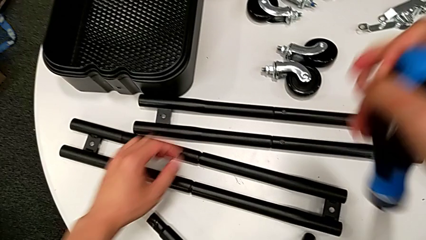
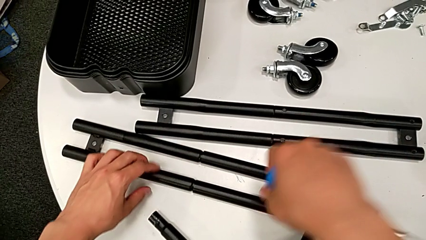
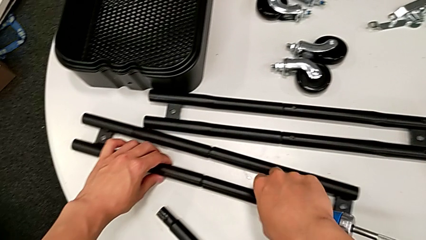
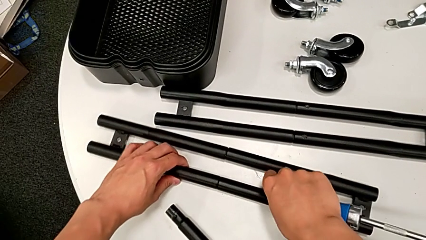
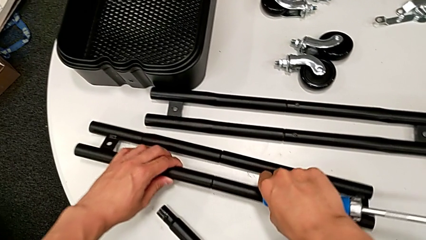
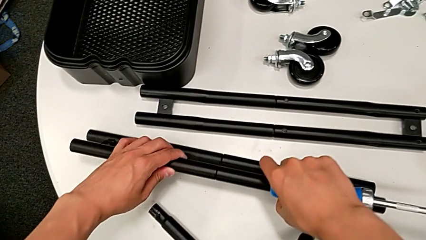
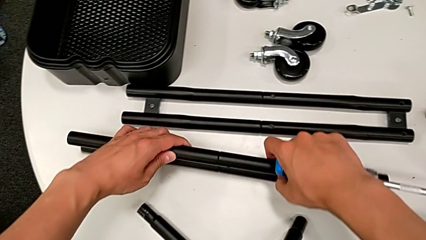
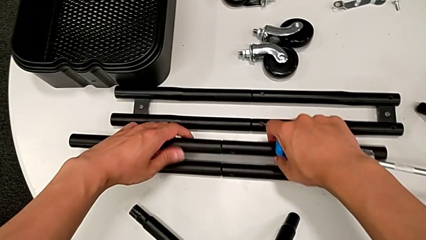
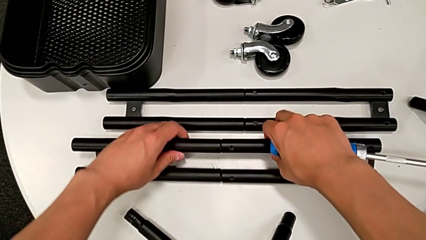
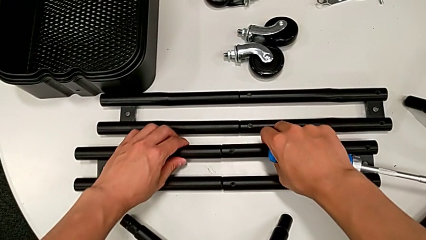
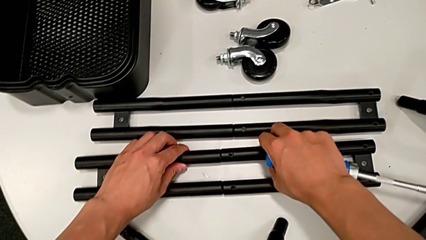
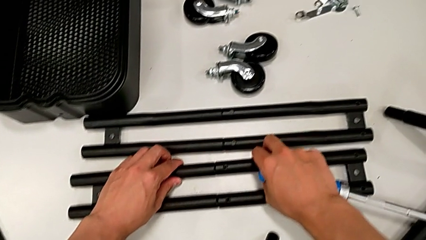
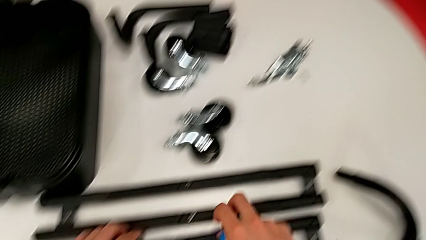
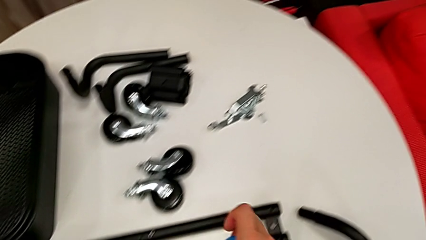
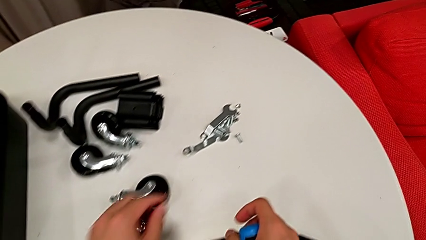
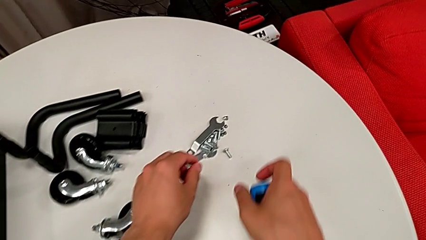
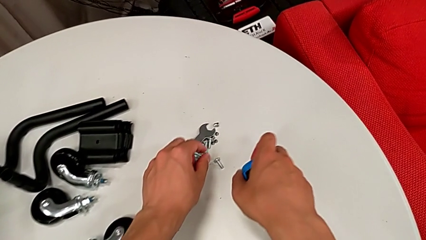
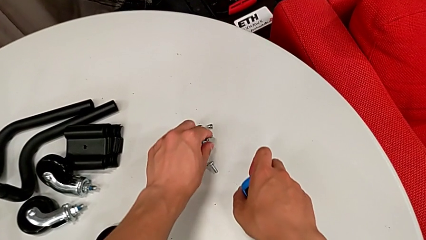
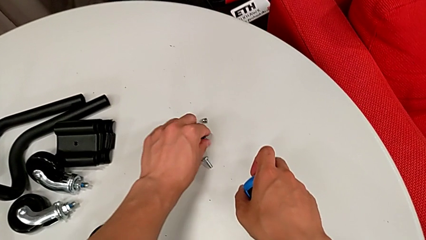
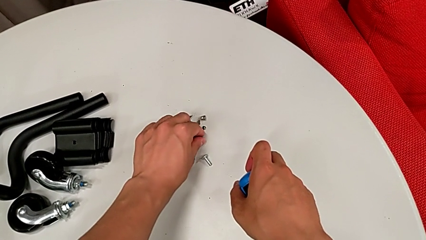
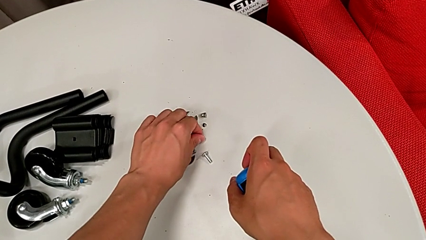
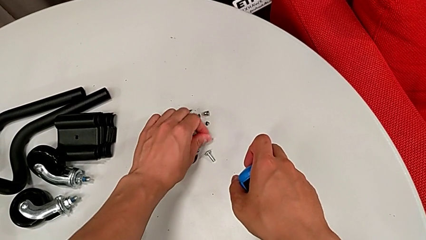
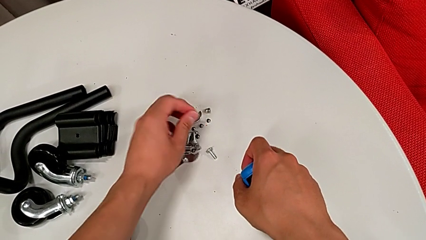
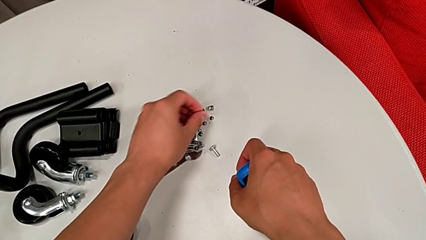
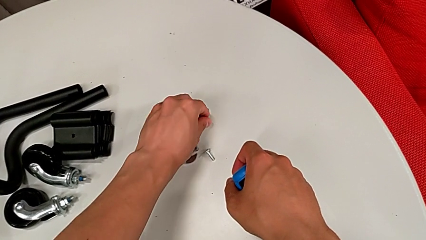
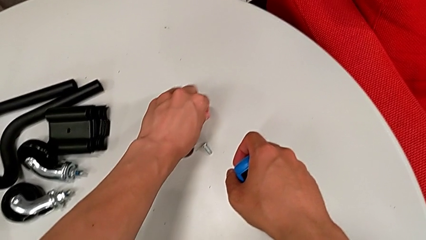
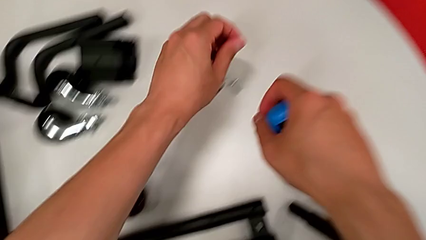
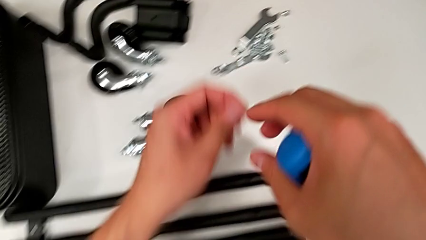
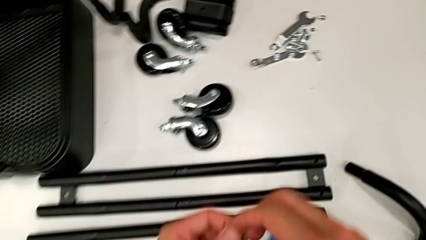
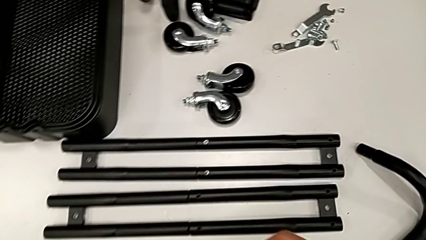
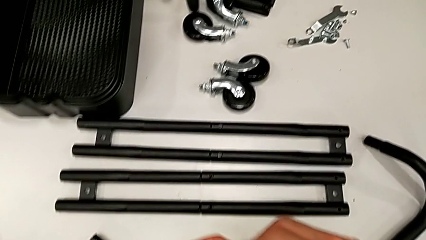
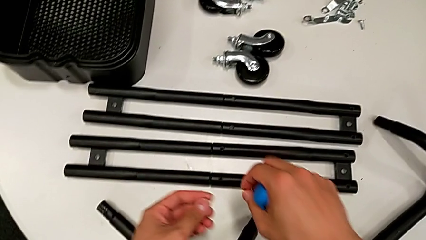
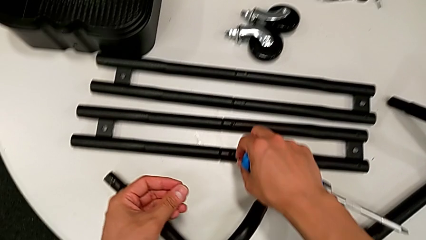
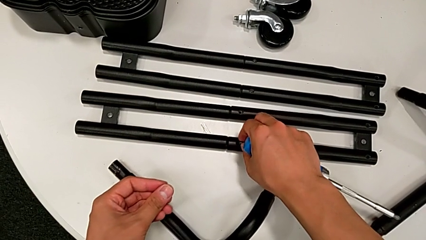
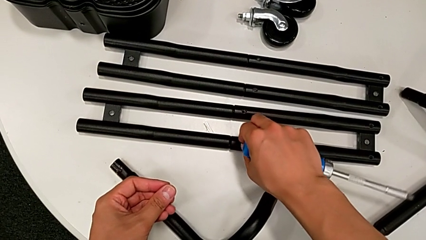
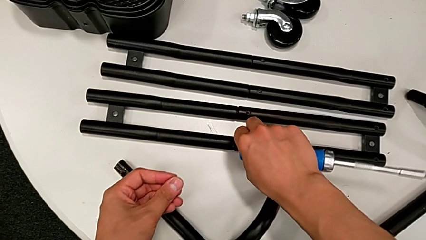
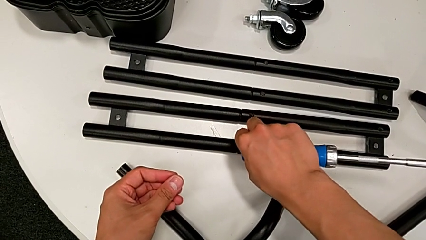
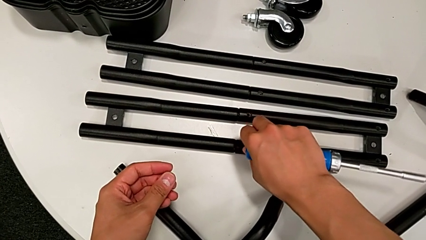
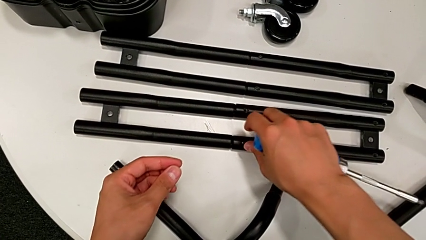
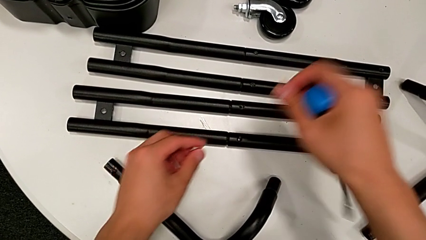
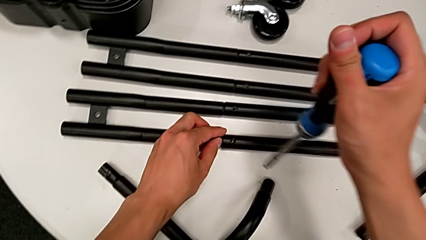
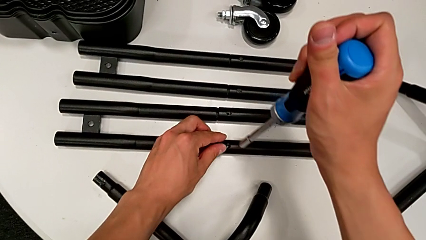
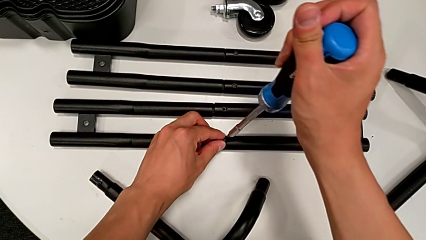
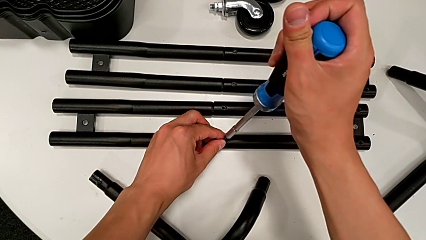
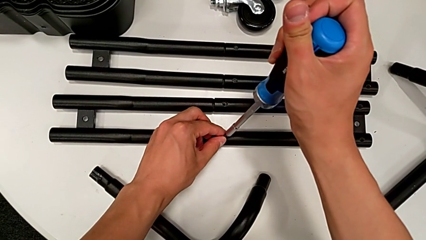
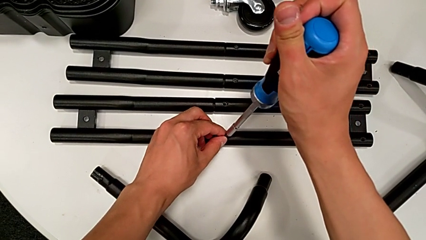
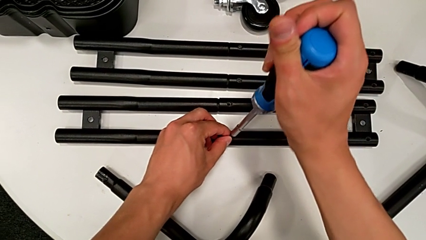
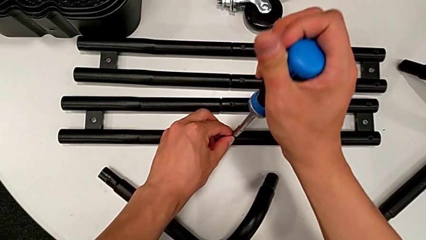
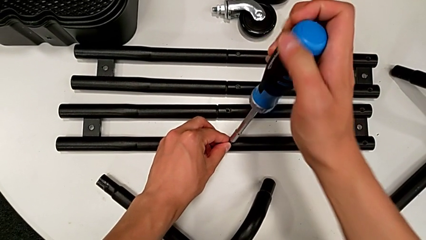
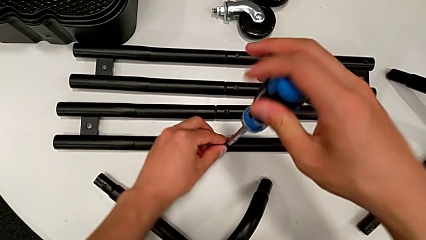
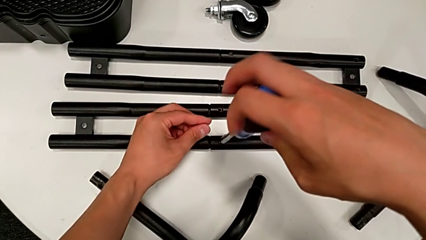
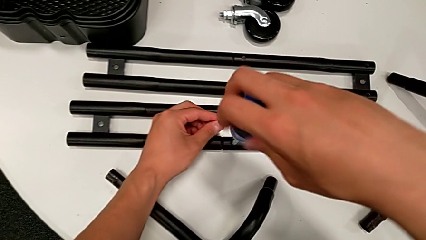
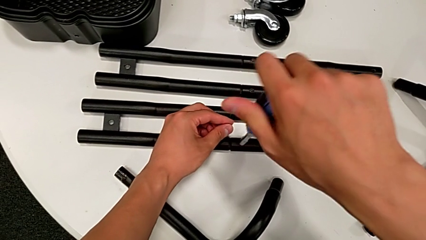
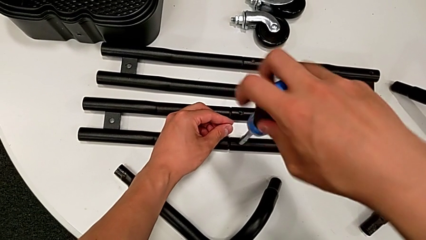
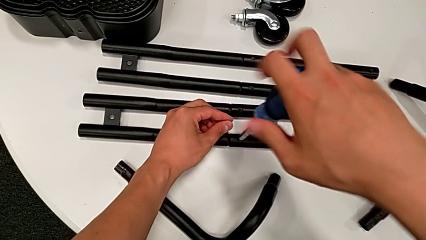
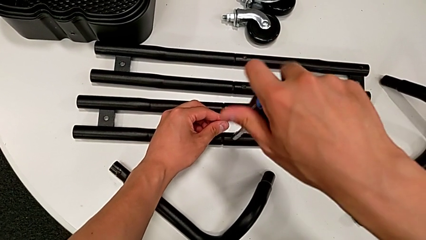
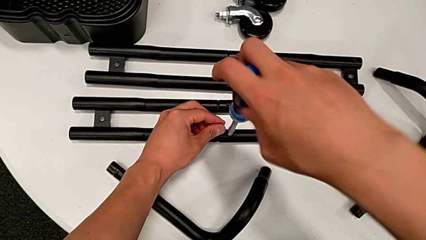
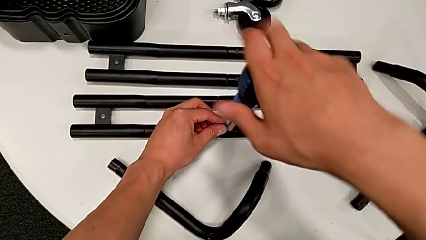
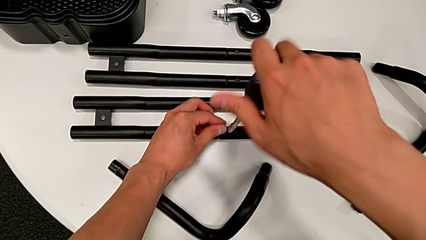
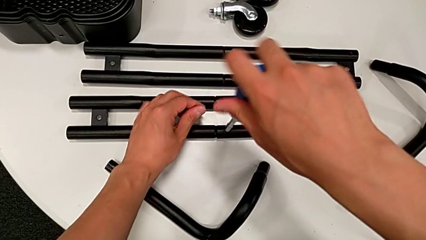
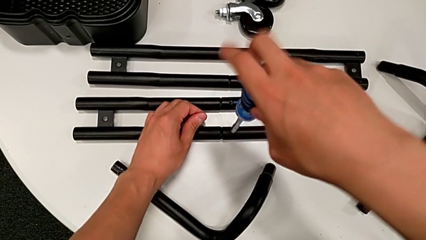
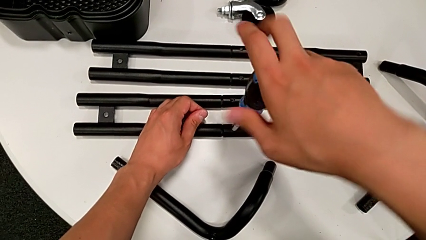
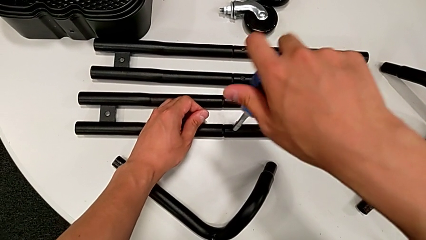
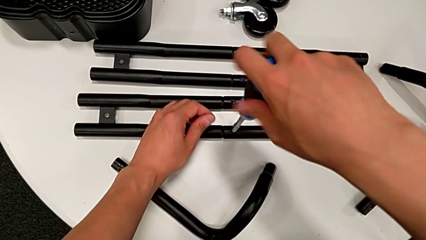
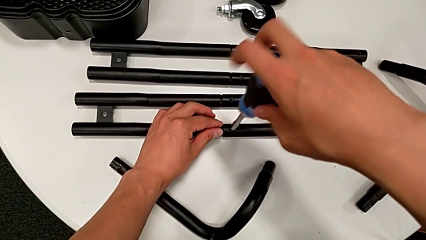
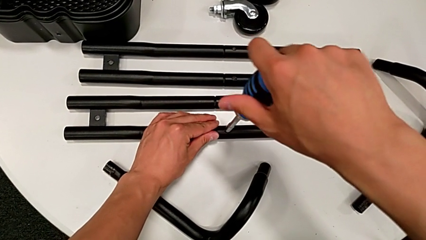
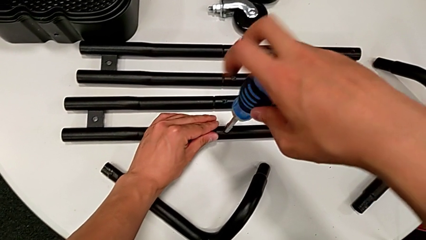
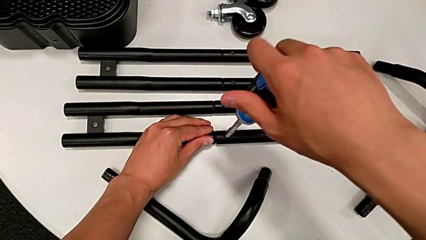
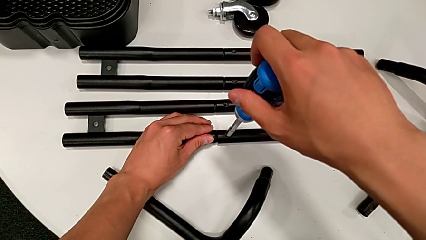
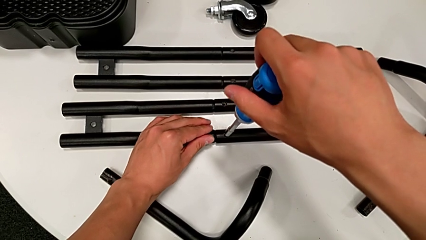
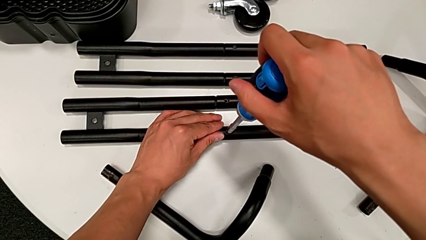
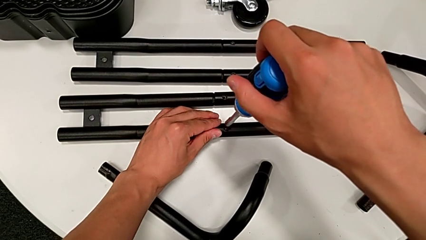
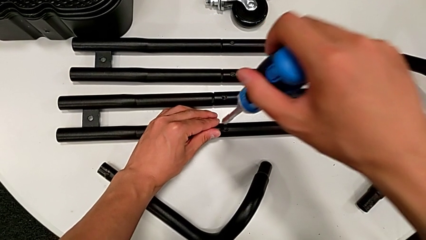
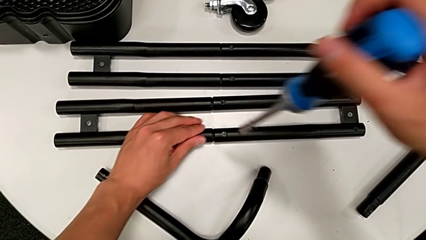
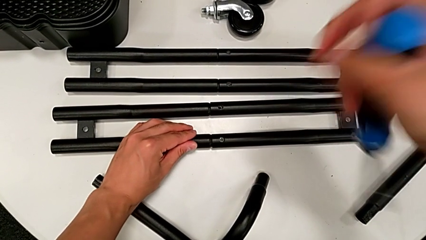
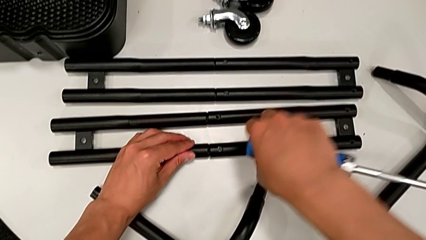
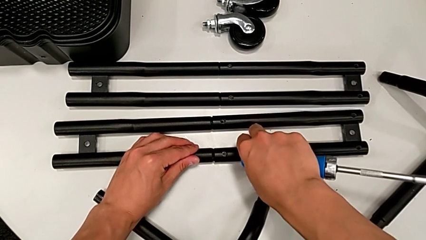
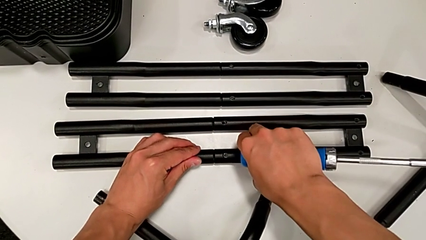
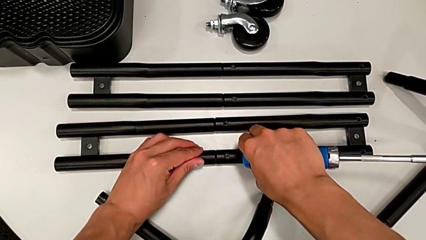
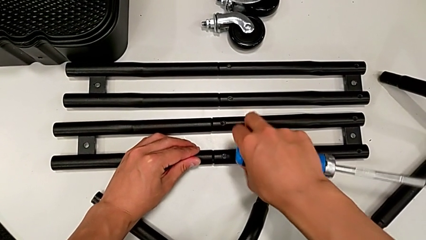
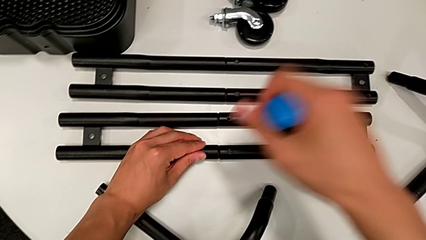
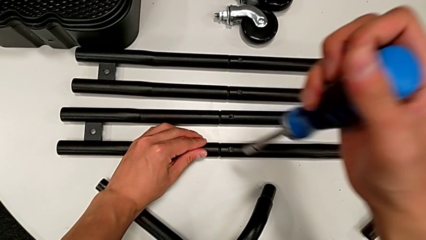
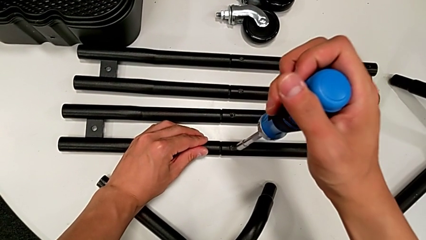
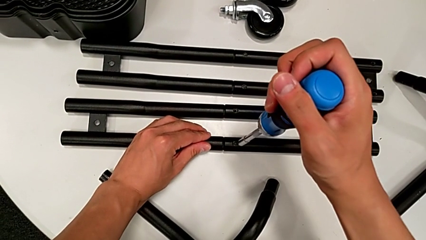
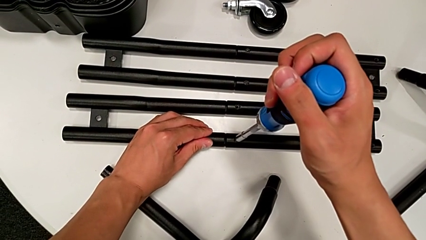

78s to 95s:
The camera wearer is assembling the side legs together. They rotate the side leg, grab the little screw, insert the third screw twice, insert the blue screwdriver, screw the third screw twice, inspect the side leg and screw the third screw.
